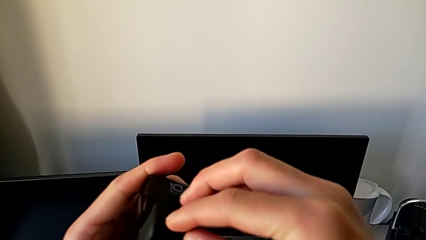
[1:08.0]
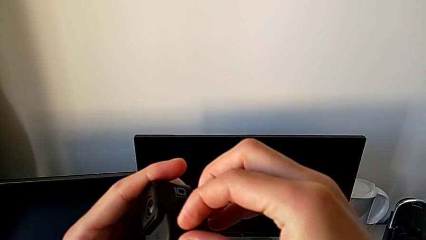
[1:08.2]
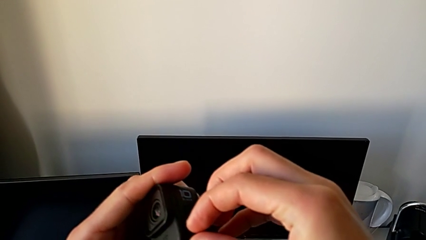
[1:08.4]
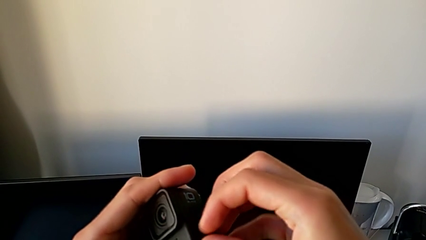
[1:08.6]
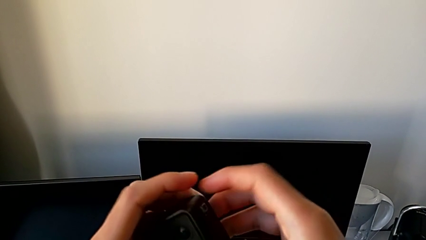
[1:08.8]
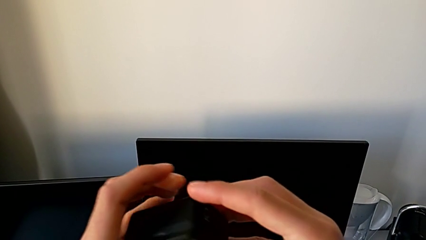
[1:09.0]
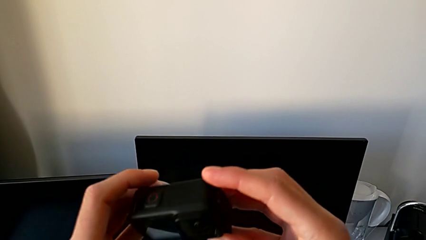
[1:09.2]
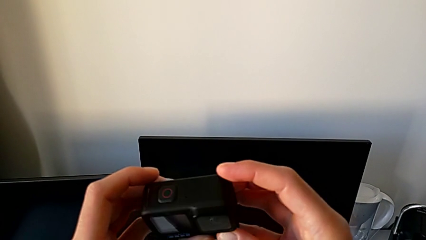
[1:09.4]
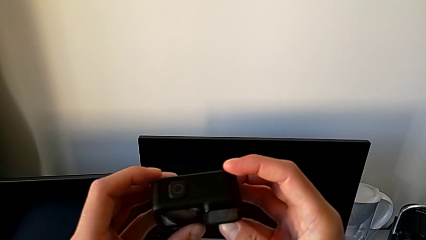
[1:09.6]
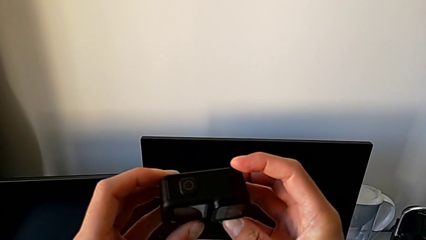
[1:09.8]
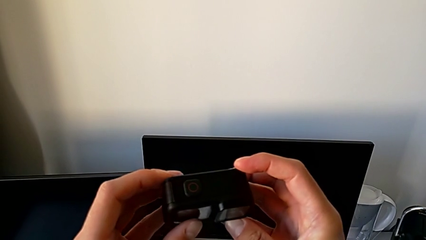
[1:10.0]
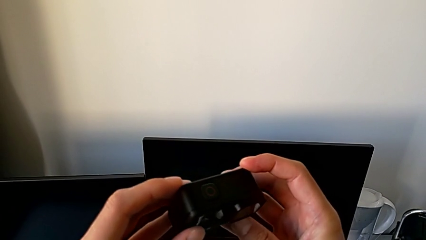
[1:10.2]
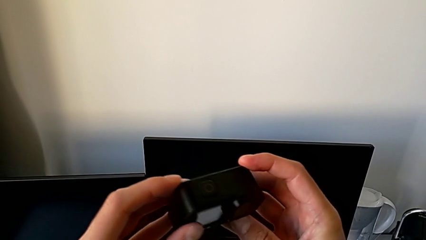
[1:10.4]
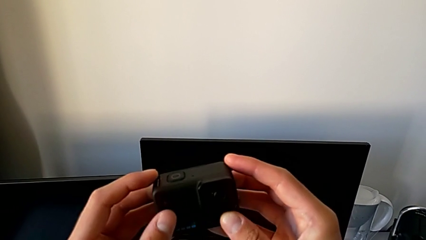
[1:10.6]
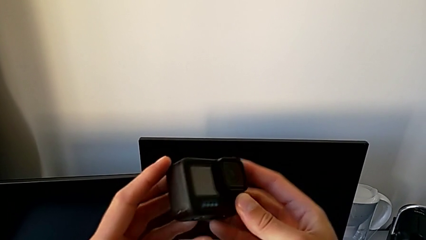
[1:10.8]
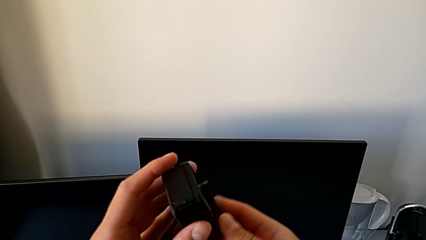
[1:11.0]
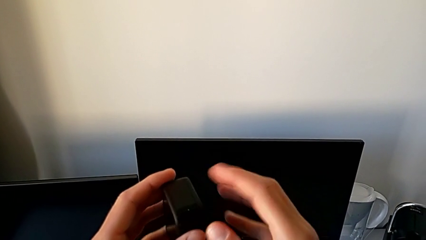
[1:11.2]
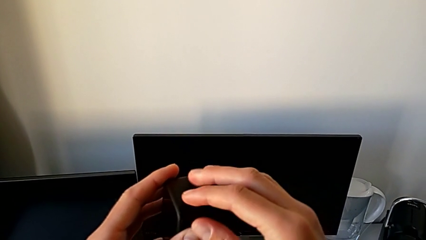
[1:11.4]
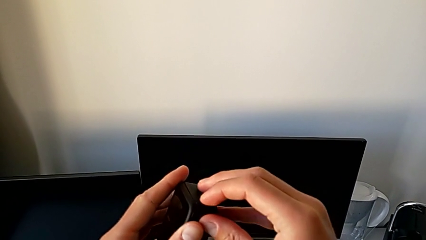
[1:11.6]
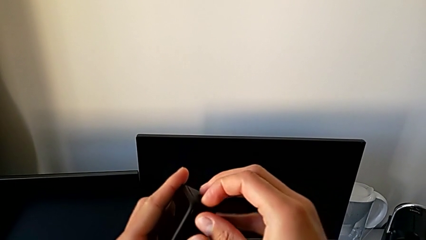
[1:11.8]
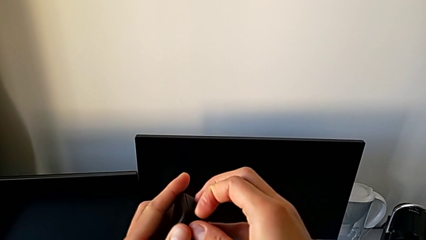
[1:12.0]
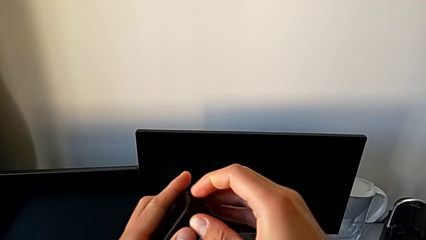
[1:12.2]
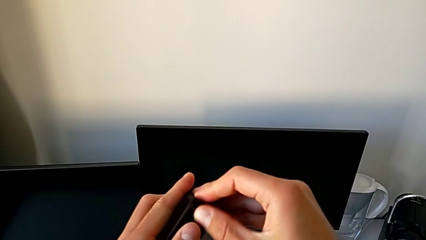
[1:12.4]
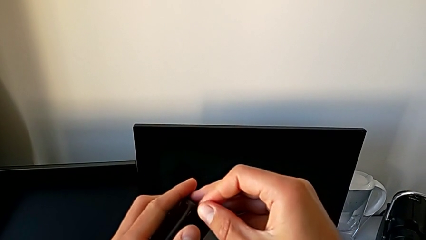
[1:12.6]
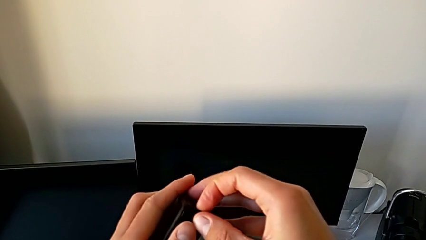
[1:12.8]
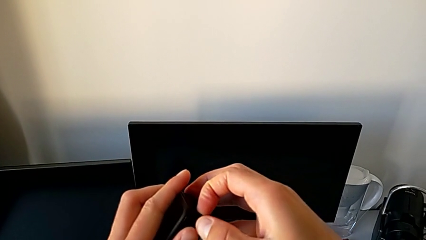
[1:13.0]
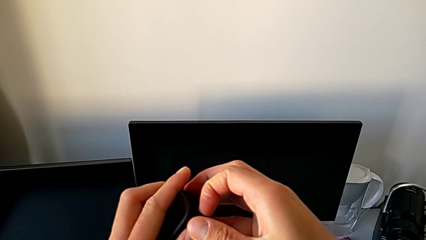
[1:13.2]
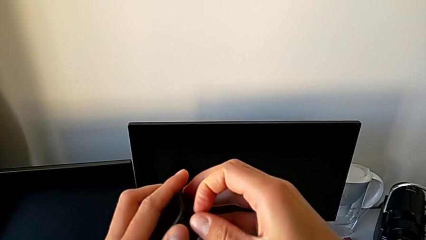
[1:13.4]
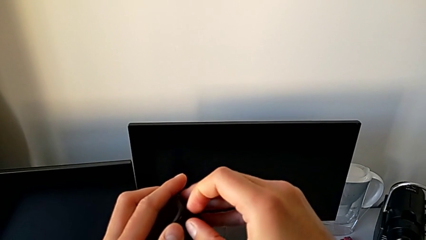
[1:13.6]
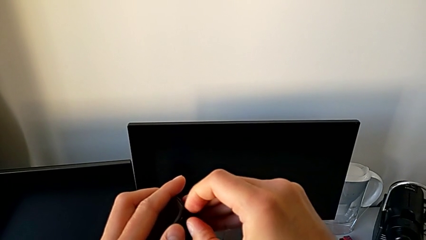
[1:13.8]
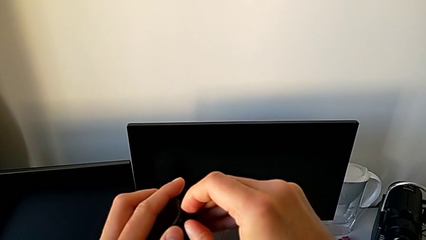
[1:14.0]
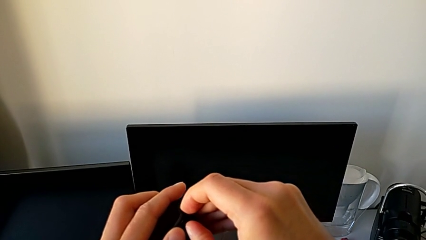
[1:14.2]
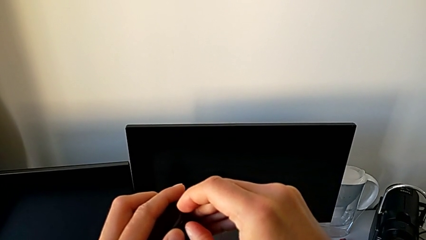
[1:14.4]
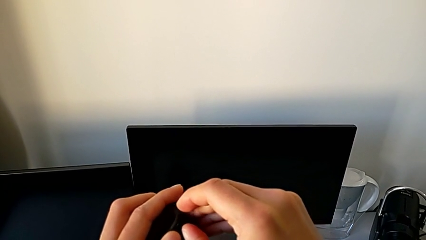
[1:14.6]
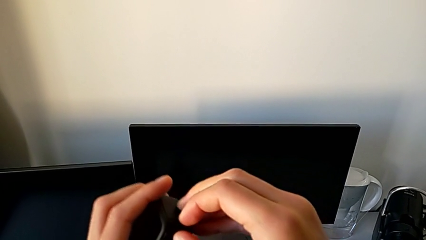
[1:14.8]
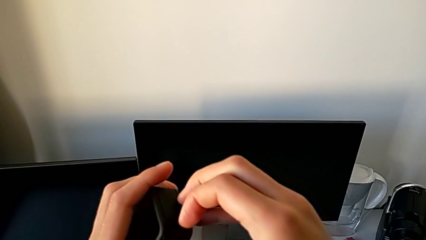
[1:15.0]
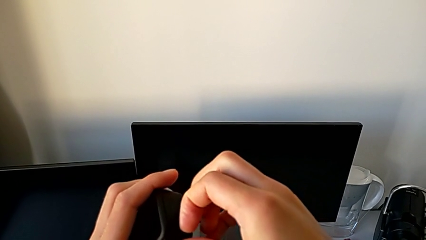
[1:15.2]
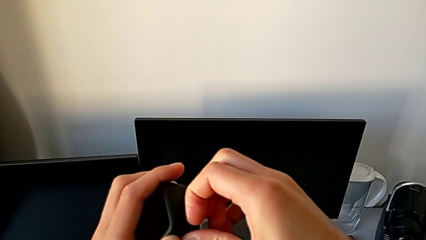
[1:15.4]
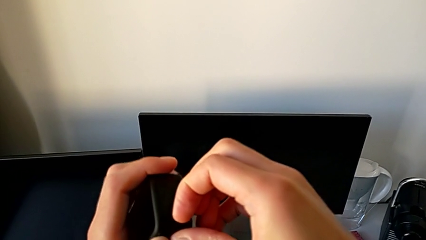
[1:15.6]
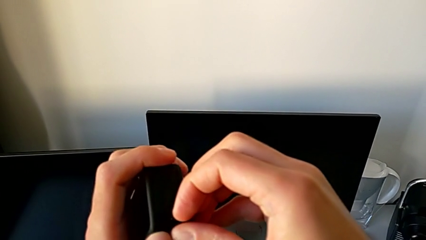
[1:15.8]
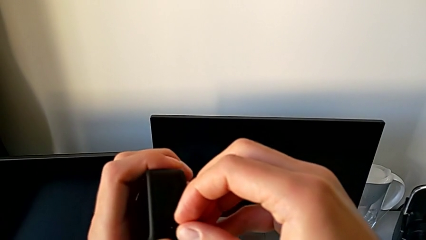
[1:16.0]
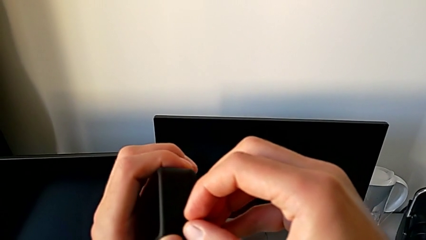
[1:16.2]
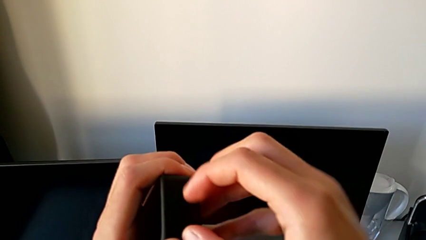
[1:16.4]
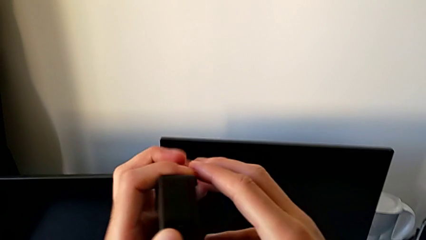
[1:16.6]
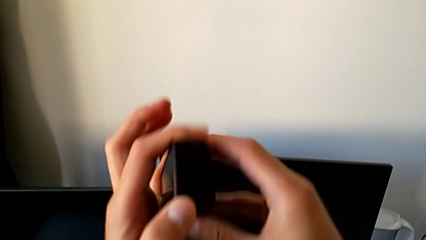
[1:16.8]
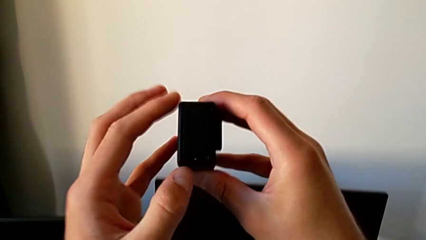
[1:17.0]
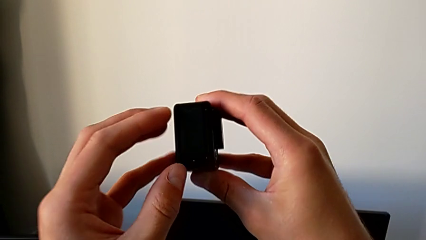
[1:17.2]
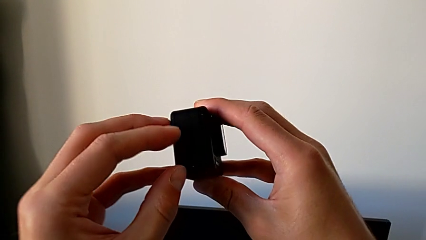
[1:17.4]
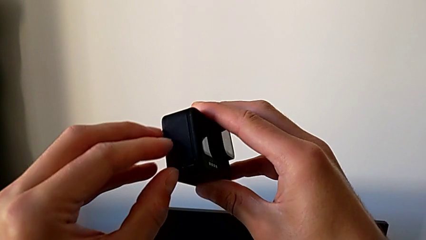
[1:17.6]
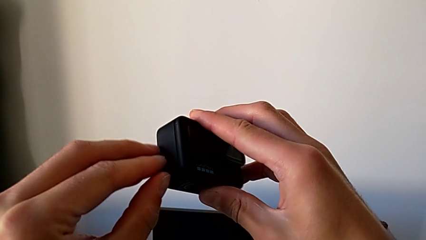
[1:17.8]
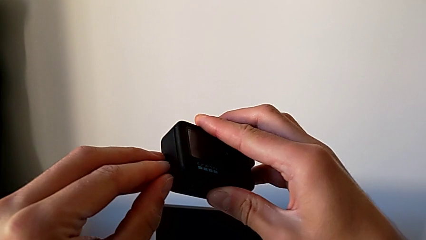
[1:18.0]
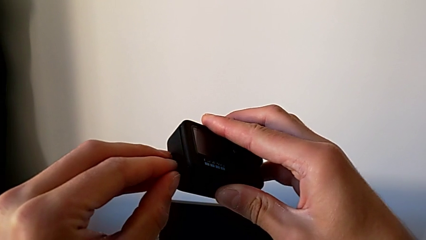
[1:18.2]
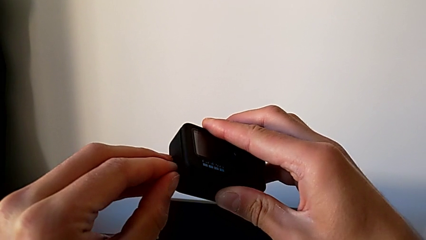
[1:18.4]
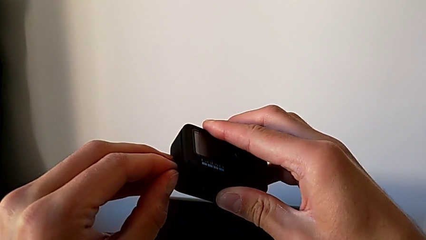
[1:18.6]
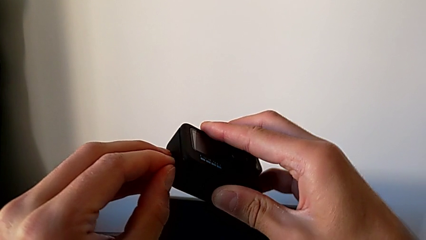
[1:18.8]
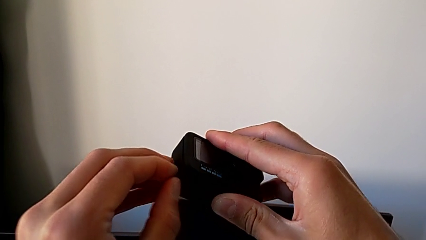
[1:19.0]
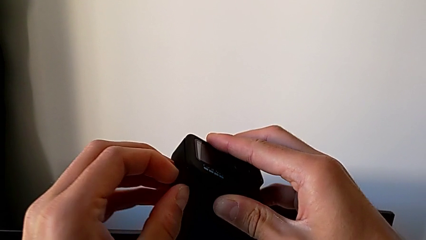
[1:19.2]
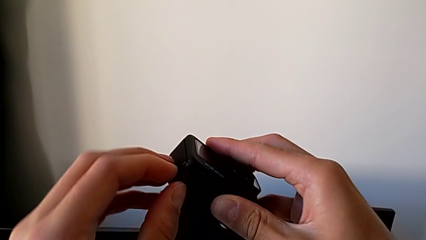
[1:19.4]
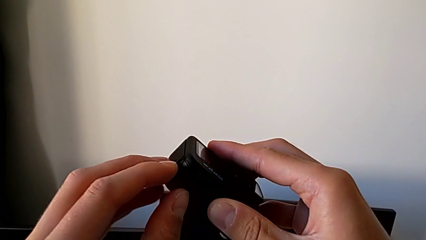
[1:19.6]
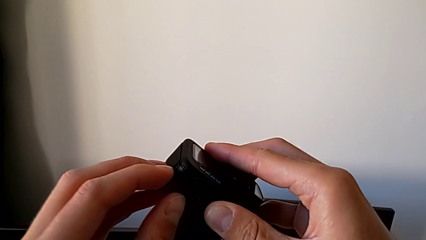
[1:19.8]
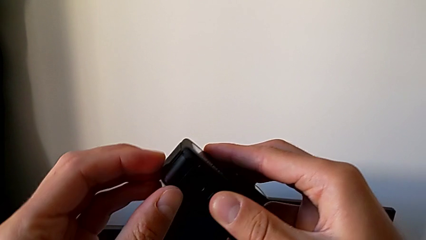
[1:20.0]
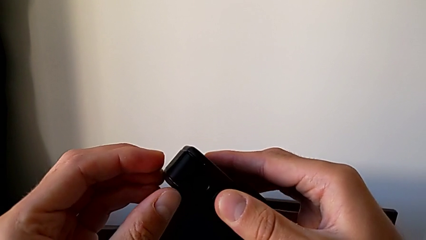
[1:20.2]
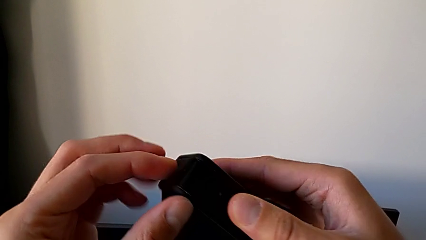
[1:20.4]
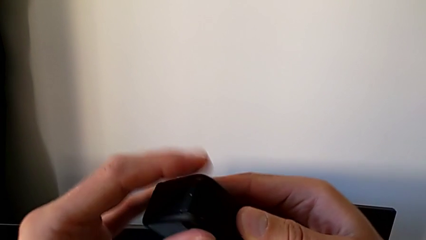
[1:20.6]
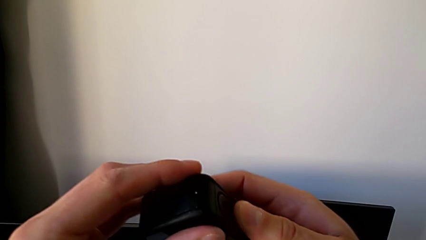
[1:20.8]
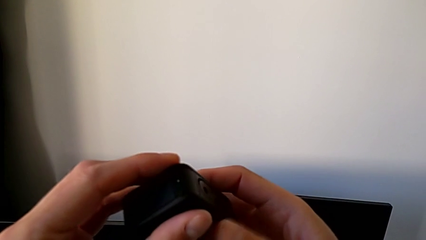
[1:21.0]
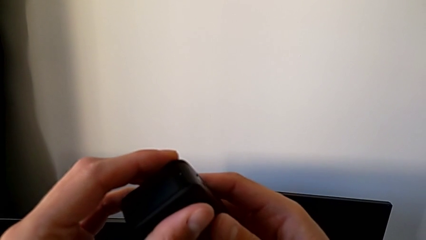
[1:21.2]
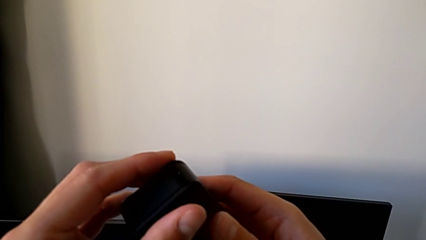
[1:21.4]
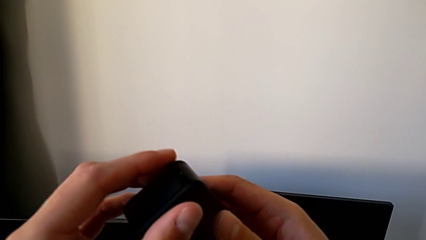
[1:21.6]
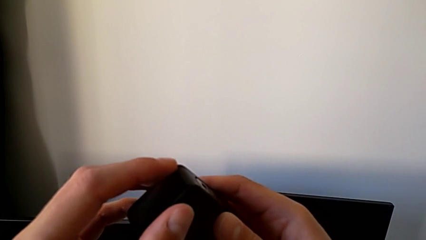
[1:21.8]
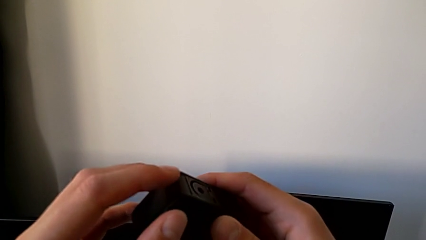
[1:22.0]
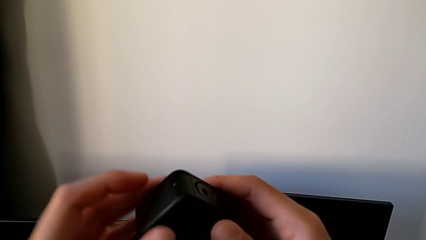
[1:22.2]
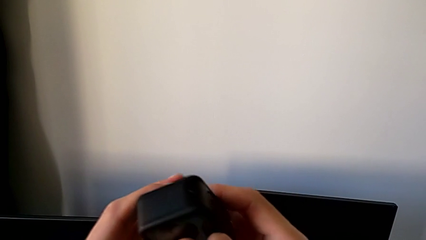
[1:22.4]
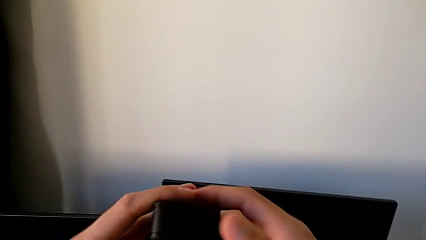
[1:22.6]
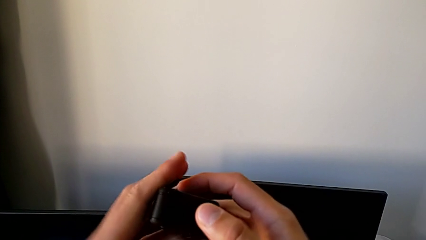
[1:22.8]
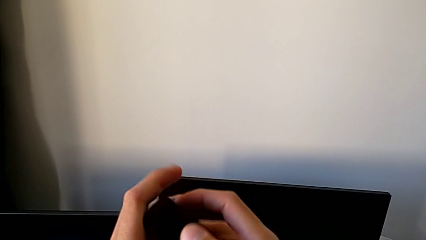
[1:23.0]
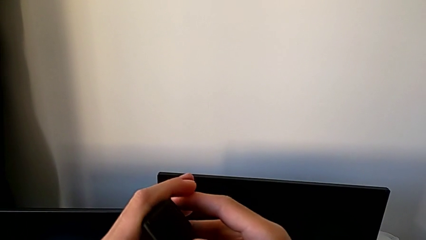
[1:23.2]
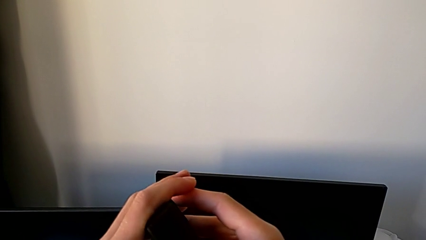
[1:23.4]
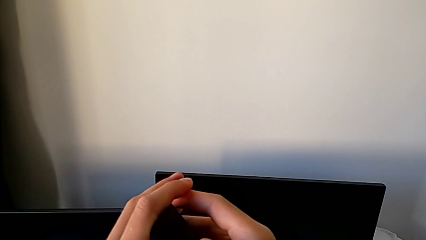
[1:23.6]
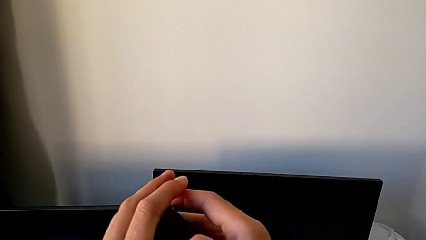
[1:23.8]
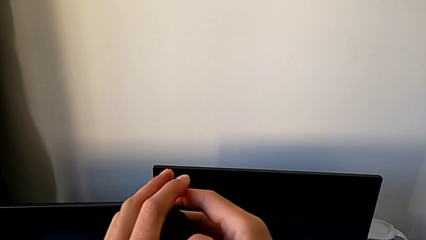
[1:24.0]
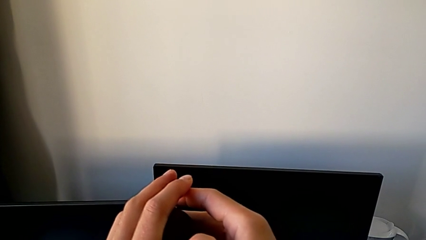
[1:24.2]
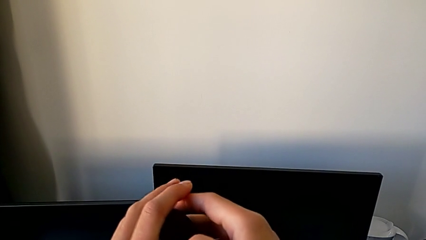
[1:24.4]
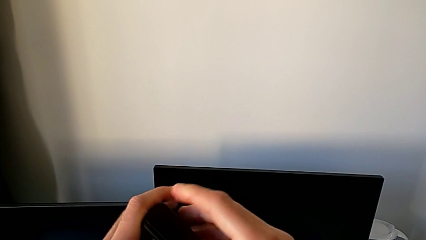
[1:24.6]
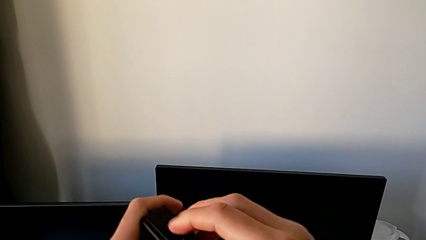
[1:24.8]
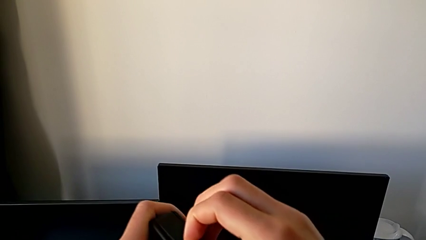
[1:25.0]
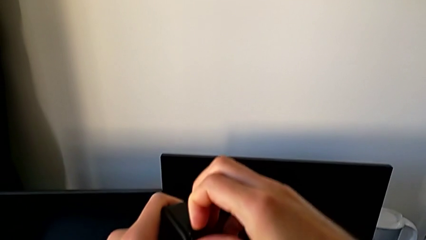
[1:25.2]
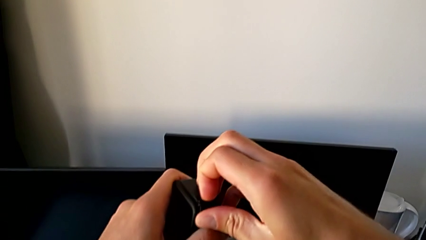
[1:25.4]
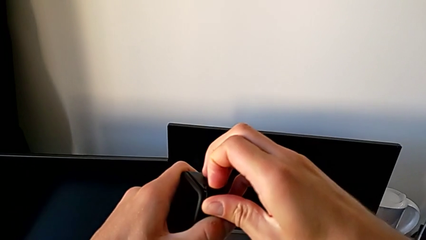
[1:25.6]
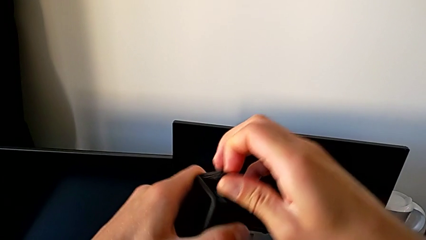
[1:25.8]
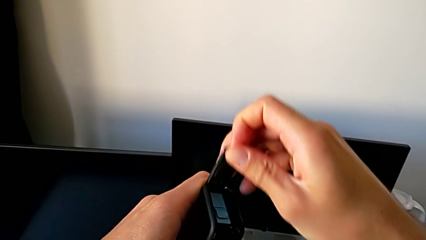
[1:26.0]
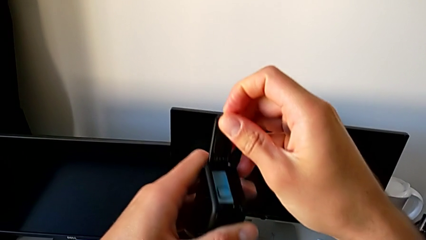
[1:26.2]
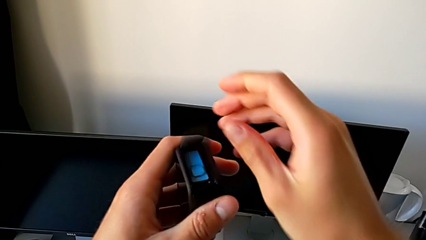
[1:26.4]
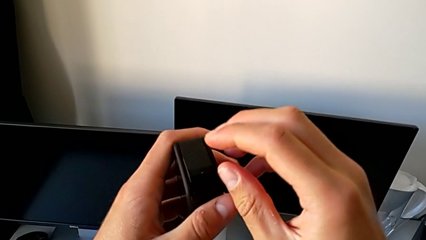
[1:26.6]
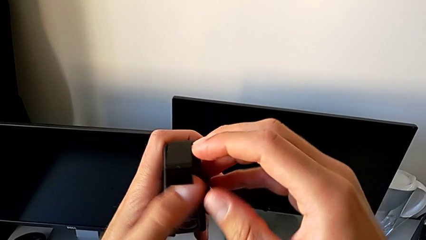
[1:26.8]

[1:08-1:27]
The camera wearer is changing the SD card. They keep inspecting the GoPro and open the battery door.
